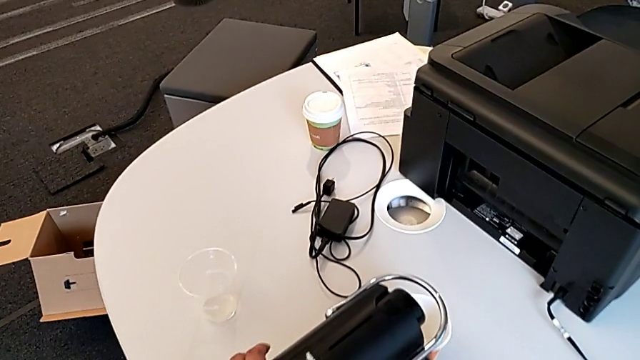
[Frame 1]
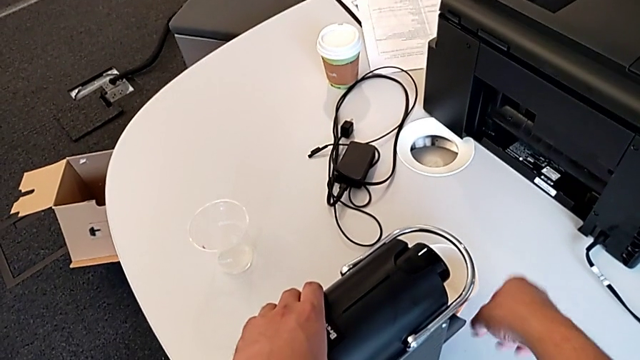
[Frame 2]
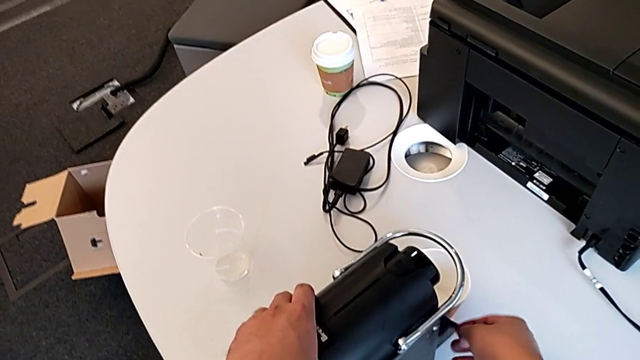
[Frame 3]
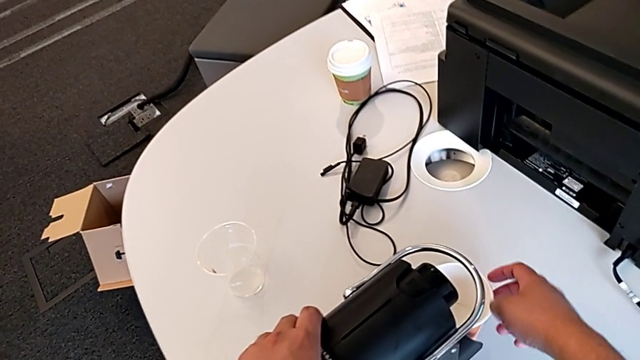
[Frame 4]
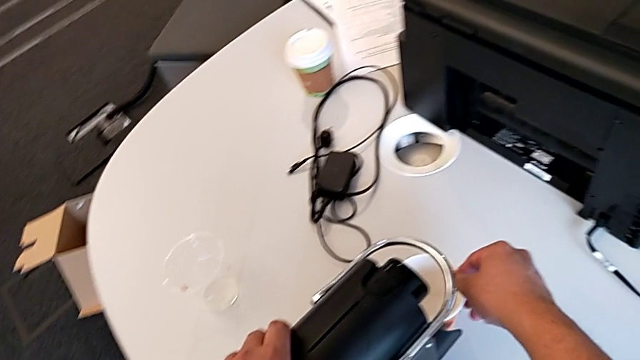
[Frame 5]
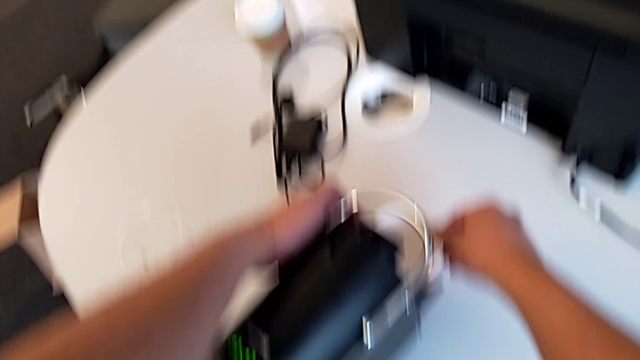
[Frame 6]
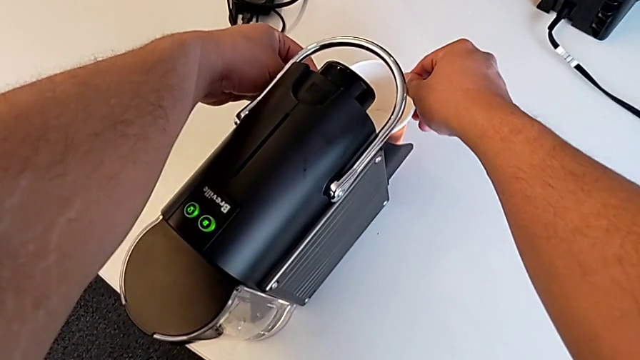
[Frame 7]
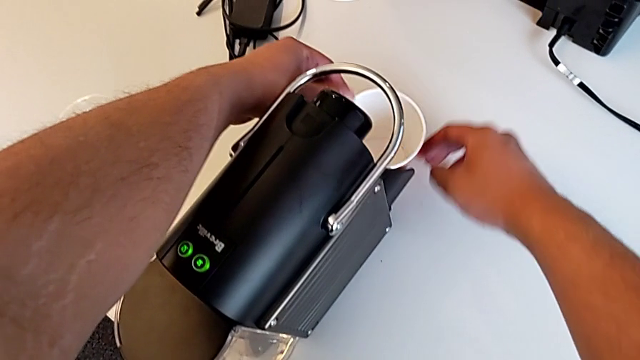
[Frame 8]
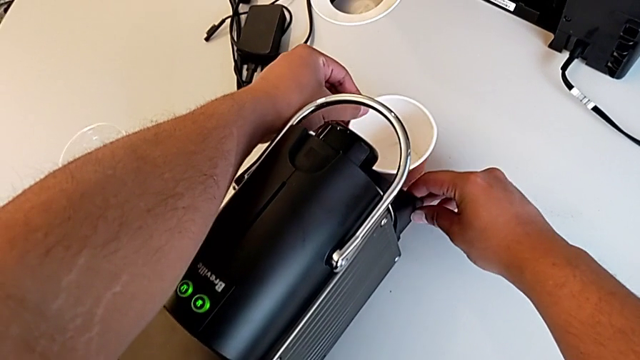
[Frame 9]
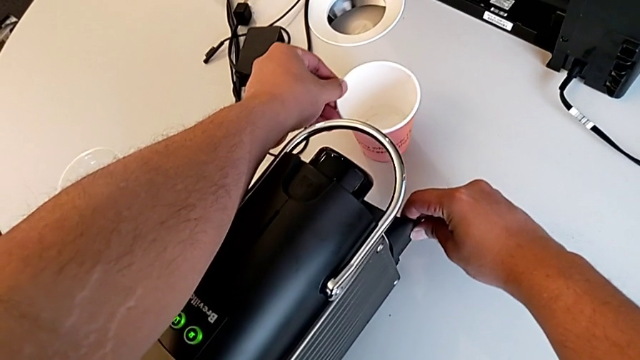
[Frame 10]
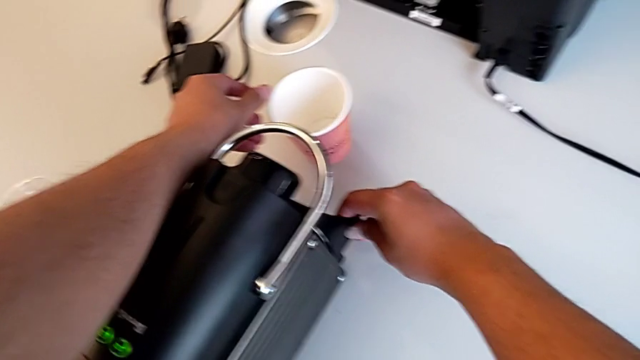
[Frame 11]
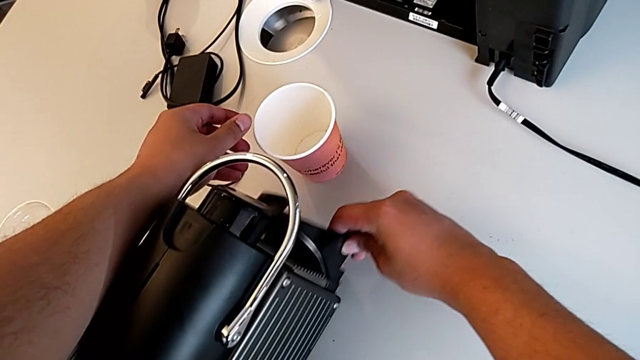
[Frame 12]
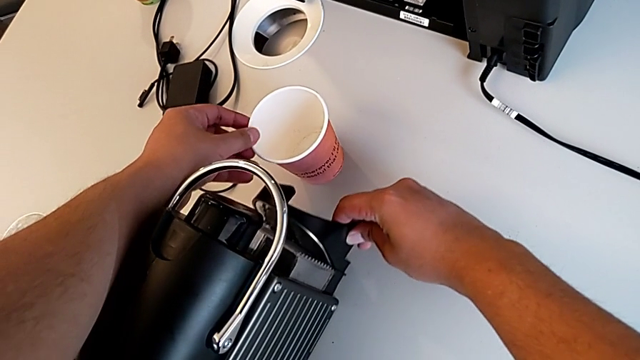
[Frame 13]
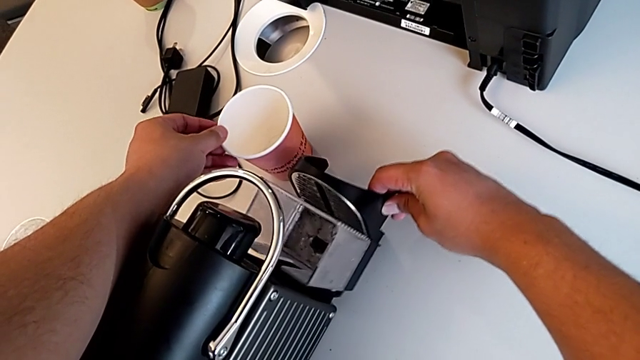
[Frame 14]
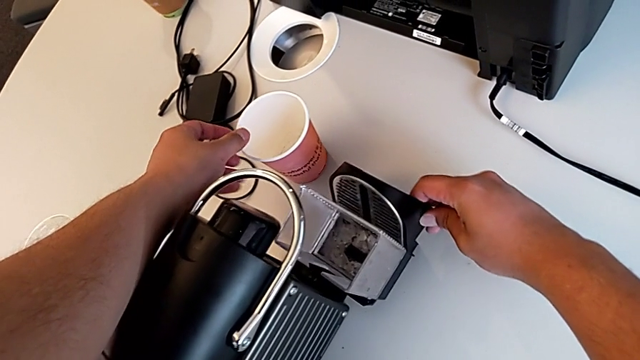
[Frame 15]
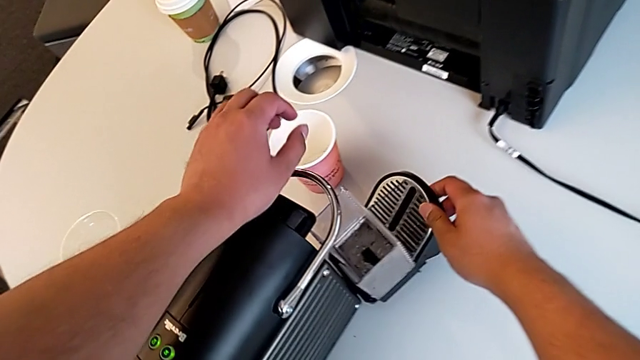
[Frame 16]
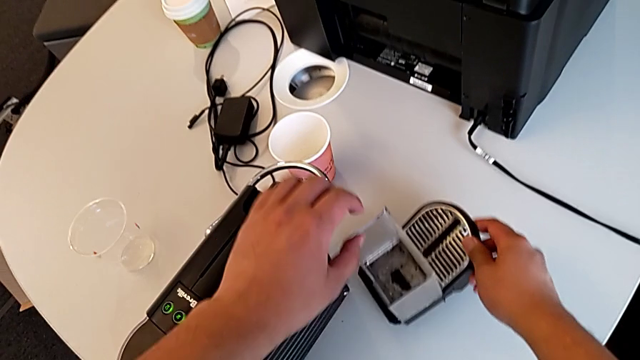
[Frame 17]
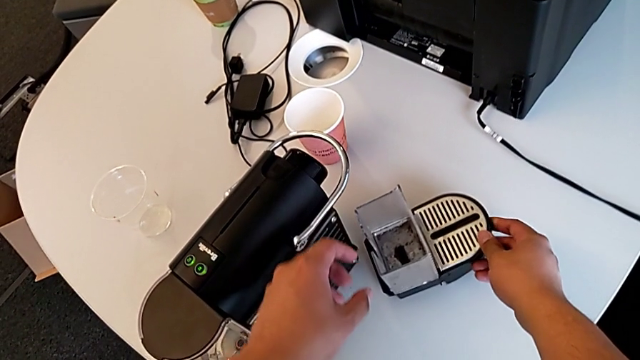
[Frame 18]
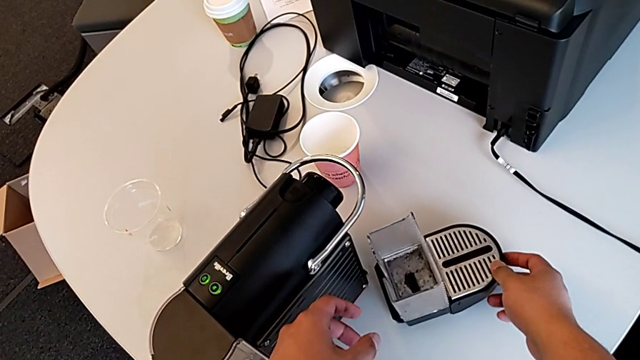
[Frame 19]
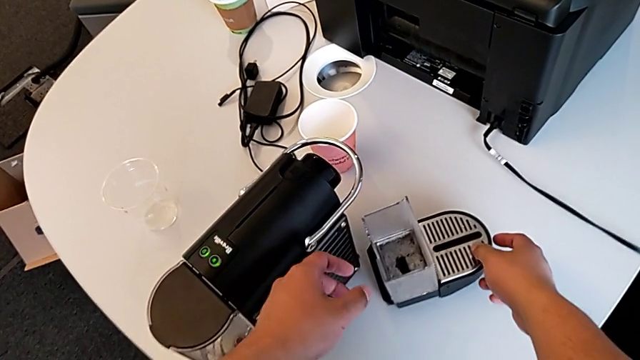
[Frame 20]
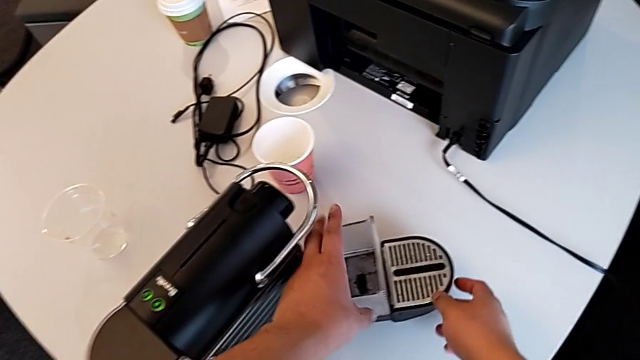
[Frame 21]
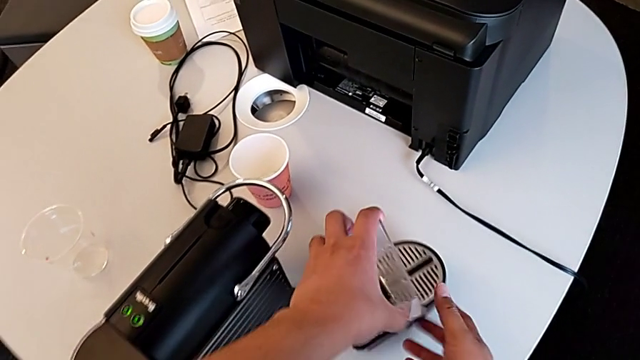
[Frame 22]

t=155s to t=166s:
The camera wearer is emptying the container of capsules. They grab the cup with the right hand, slide it with the left hand, withdraw the drip tray with the right hand and grab the capsule container with the right hand.

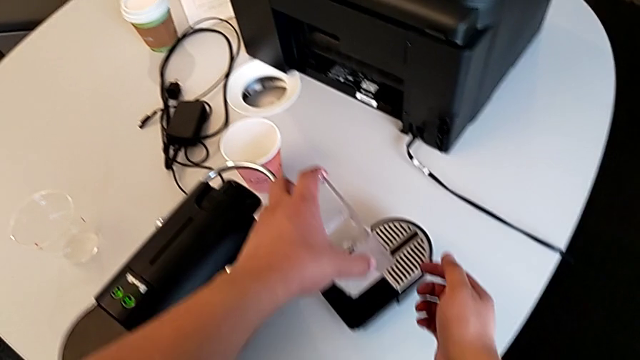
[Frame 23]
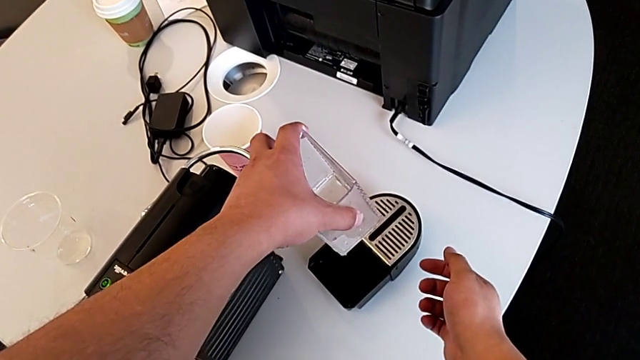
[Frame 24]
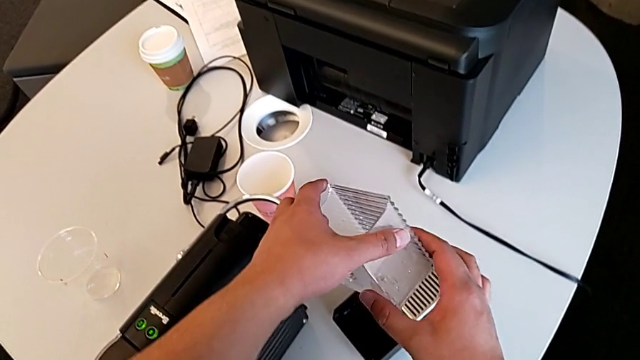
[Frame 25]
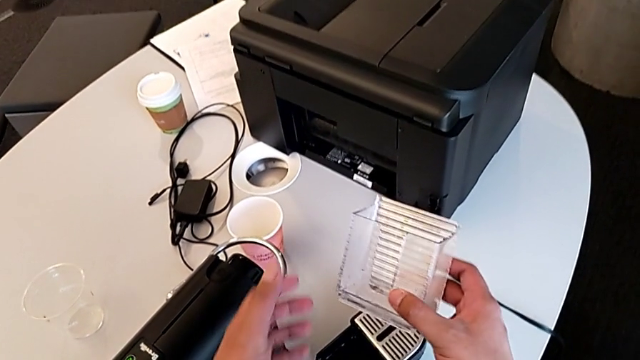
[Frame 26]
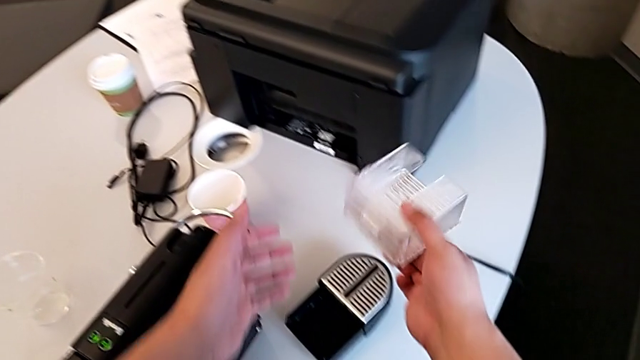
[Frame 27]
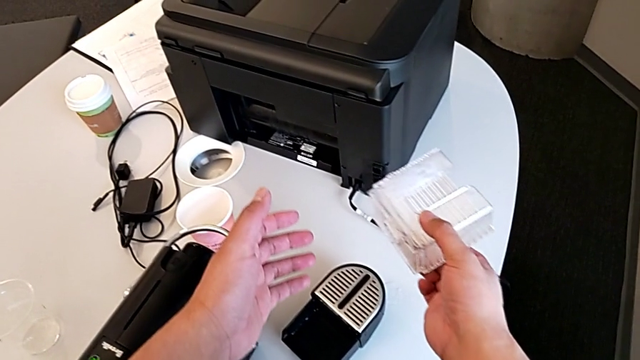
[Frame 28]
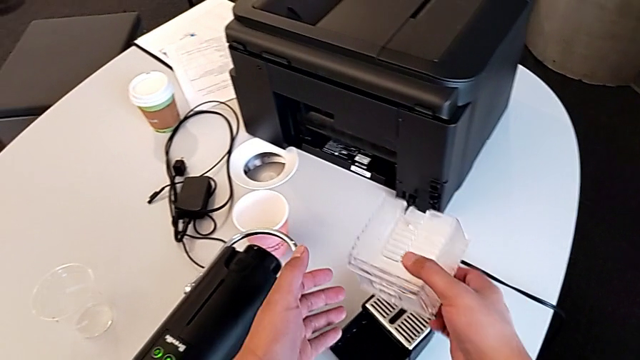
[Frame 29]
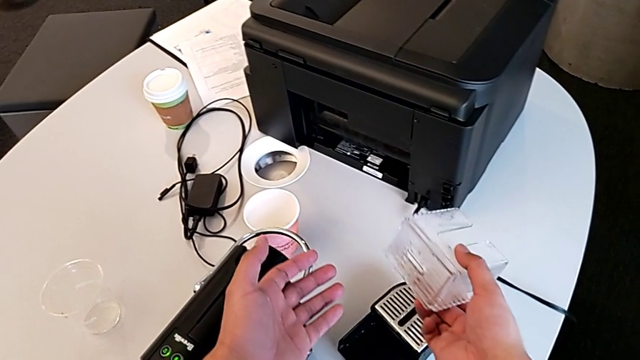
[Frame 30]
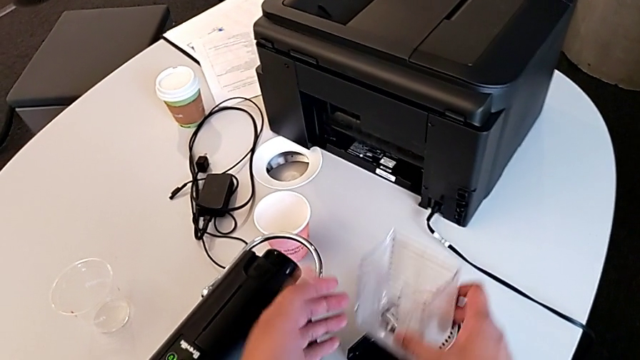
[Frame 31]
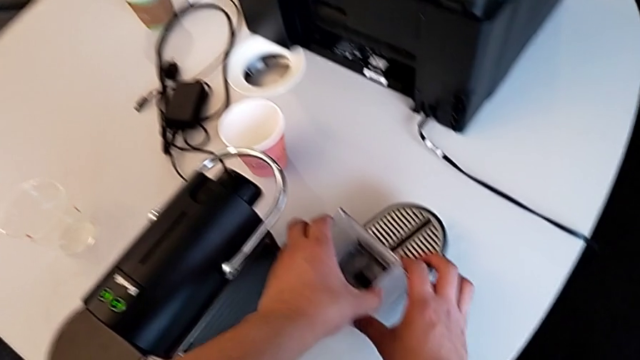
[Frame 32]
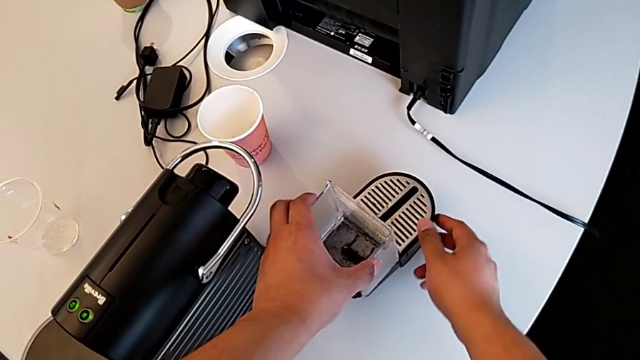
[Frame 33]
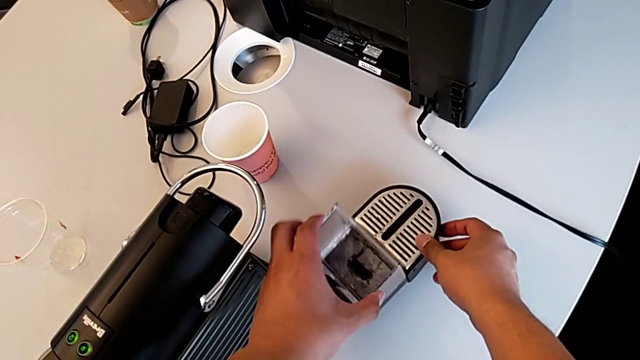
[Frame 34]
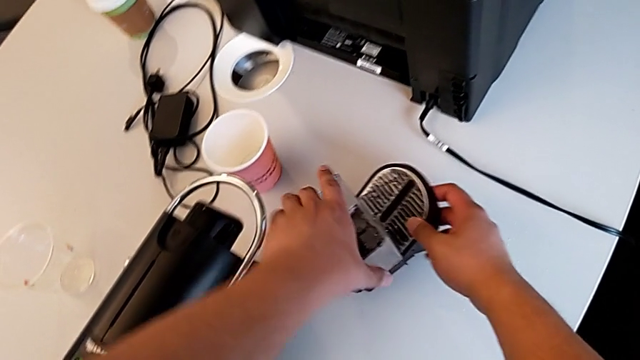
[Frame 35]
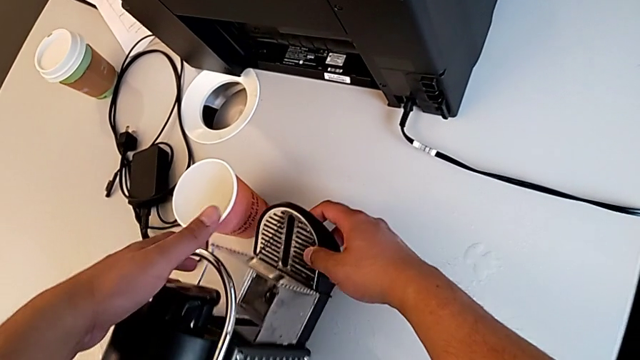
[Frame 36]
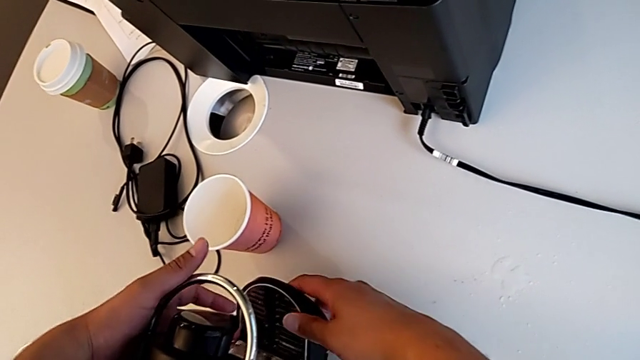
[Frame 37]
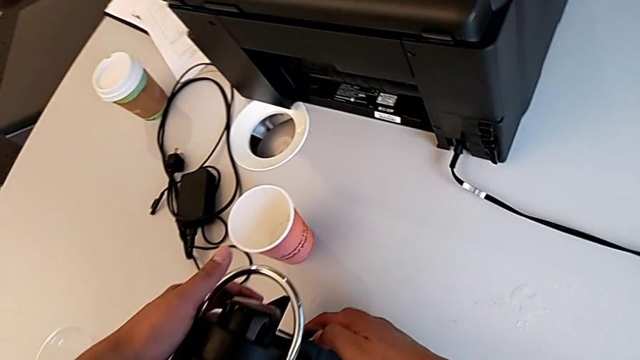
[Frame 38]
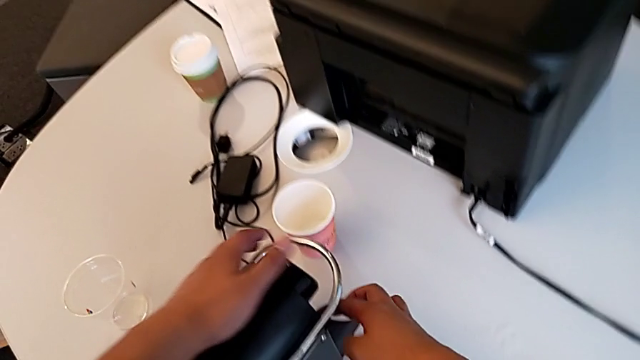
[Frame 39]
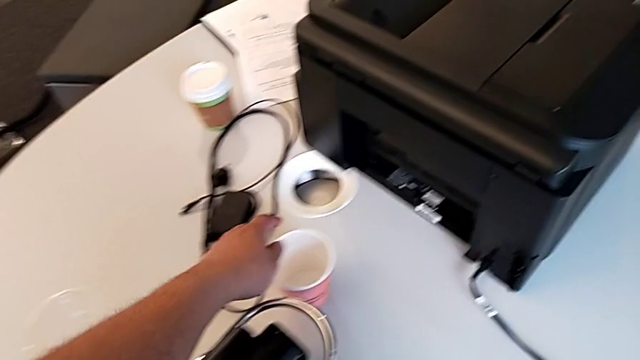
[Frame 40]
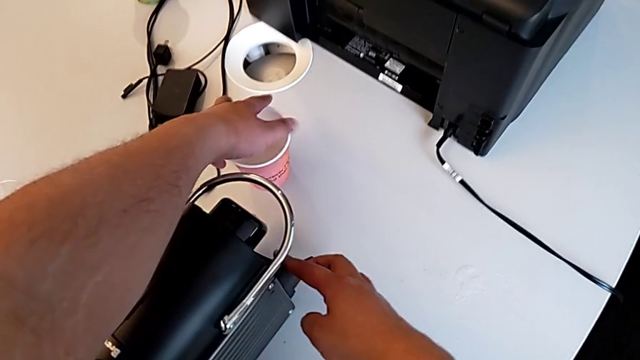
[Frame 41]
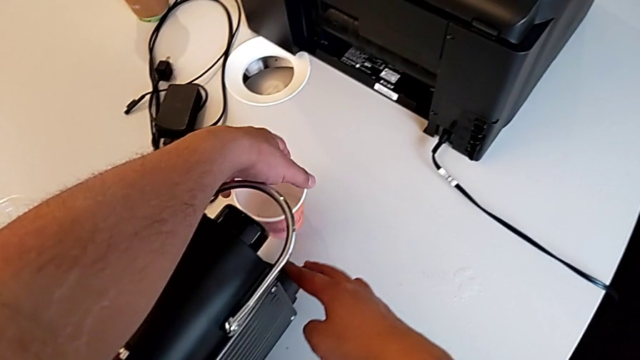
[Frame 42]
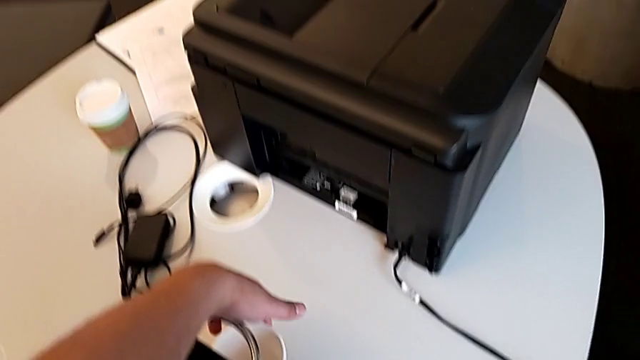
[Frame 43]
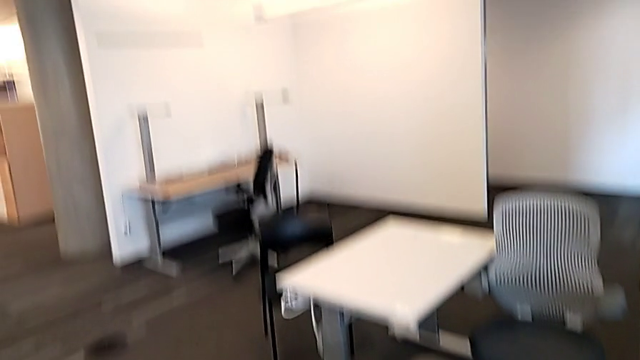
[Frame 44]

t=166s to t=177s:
The camera wearer is emptying the container of capsules. They lift the capsule container with the left hand, empty it with the right hand, align it with the left hand and insert the drip tray with the right hand.
